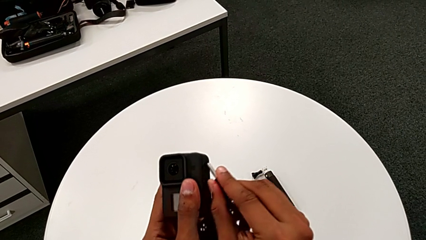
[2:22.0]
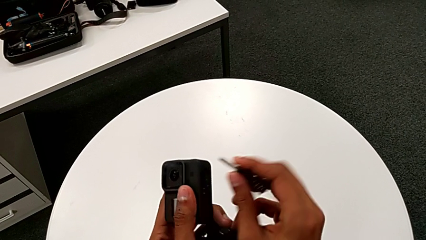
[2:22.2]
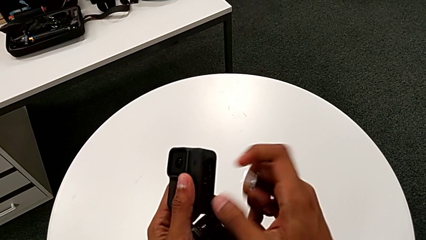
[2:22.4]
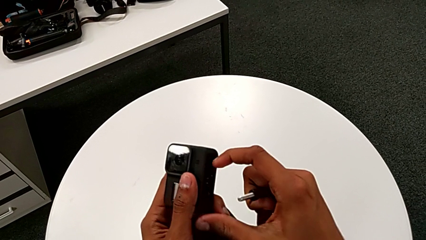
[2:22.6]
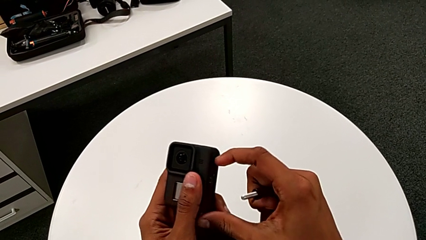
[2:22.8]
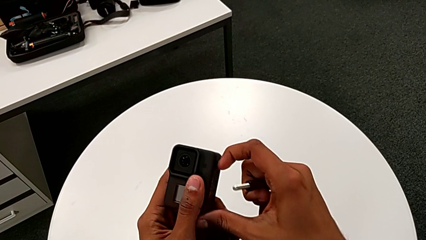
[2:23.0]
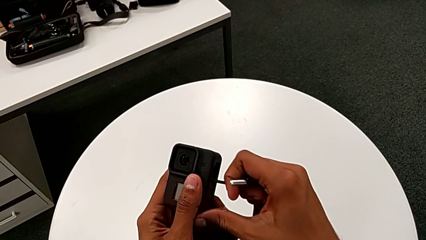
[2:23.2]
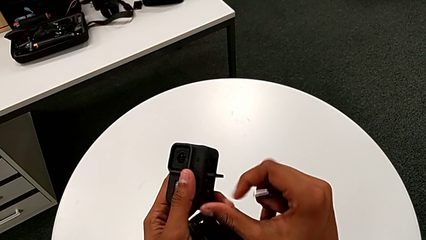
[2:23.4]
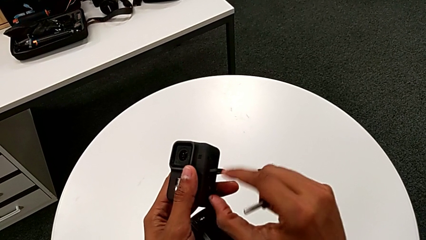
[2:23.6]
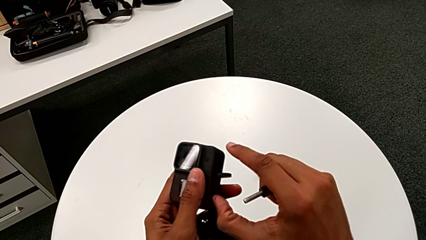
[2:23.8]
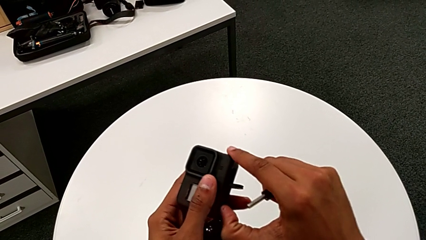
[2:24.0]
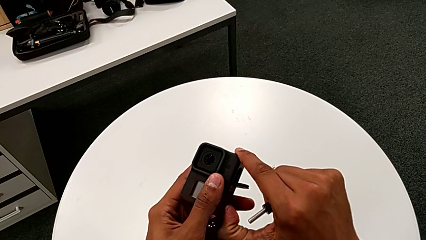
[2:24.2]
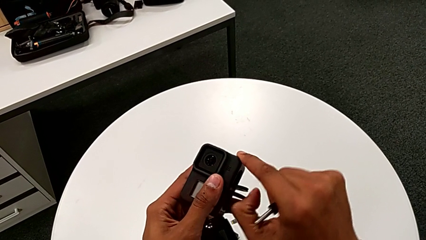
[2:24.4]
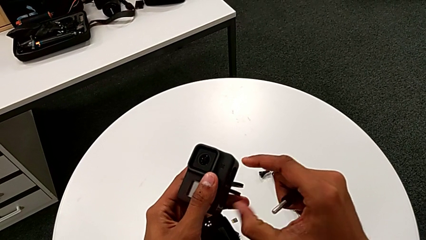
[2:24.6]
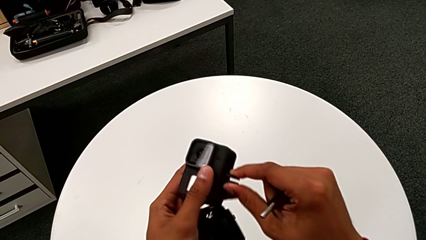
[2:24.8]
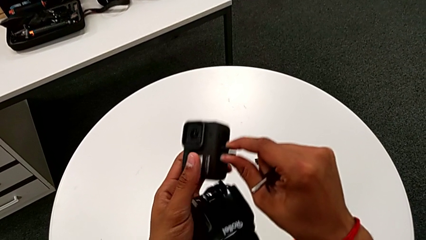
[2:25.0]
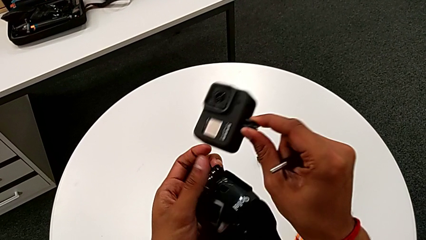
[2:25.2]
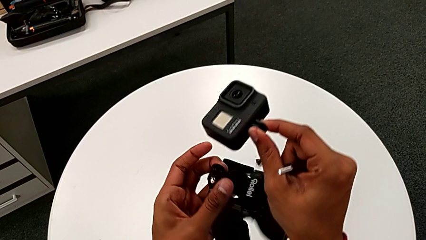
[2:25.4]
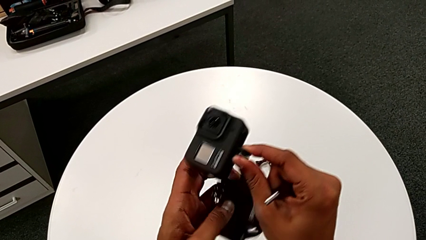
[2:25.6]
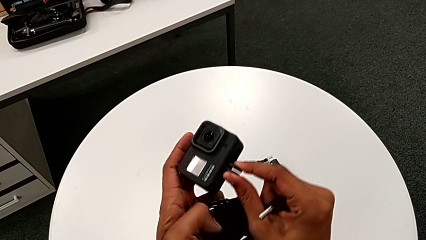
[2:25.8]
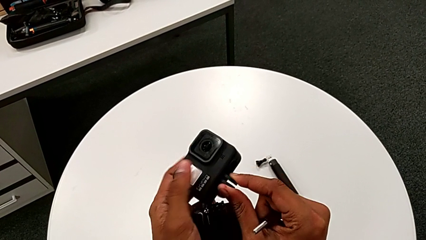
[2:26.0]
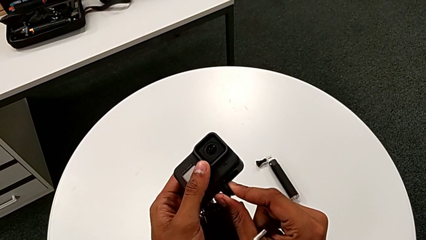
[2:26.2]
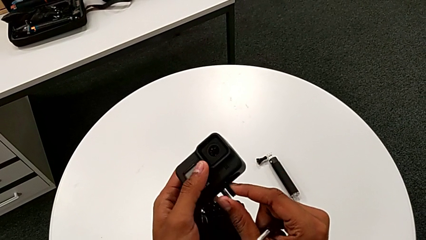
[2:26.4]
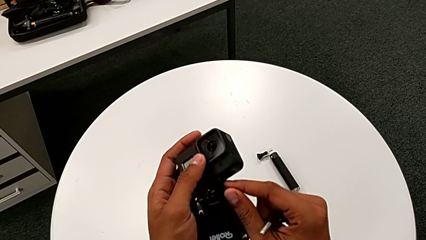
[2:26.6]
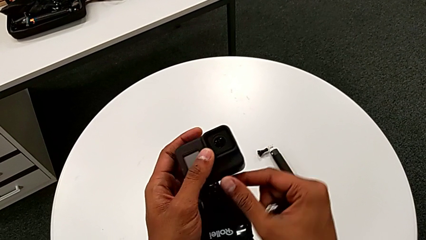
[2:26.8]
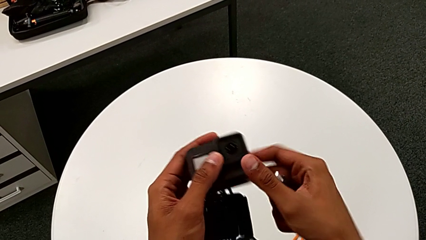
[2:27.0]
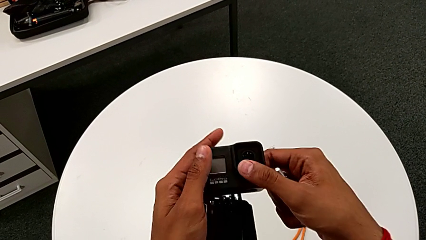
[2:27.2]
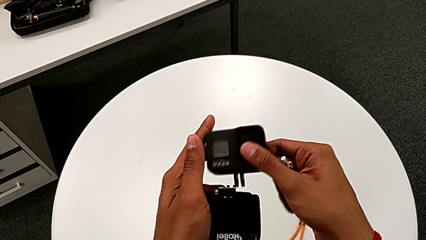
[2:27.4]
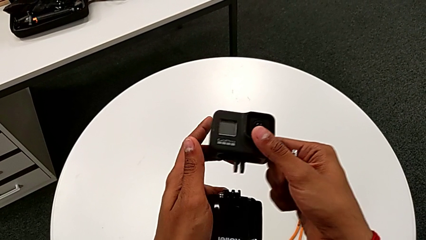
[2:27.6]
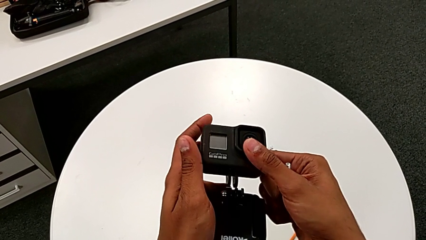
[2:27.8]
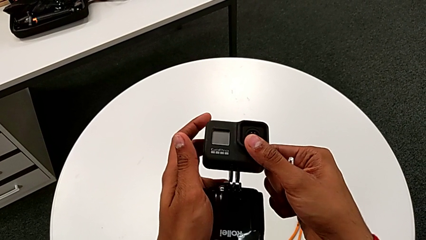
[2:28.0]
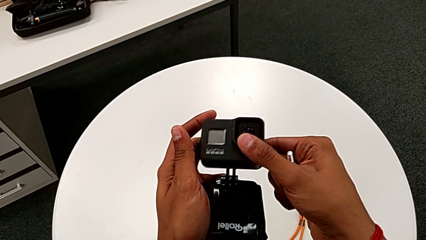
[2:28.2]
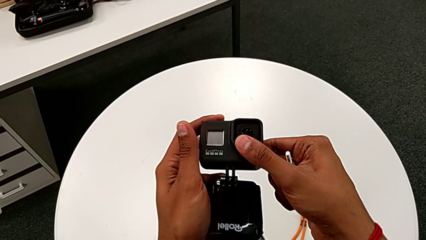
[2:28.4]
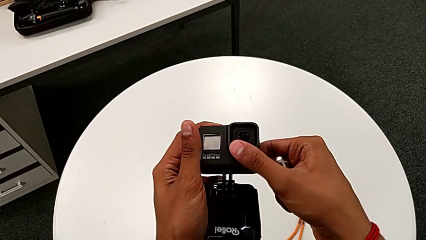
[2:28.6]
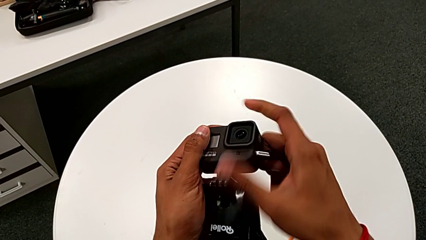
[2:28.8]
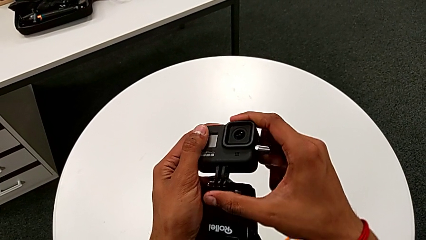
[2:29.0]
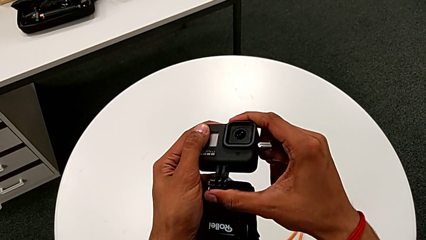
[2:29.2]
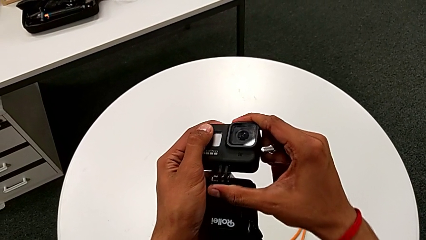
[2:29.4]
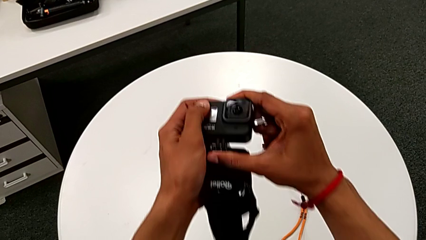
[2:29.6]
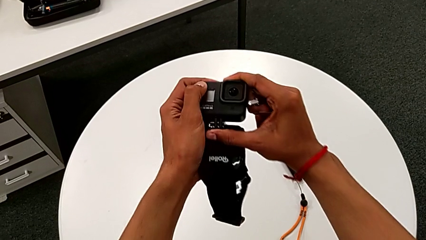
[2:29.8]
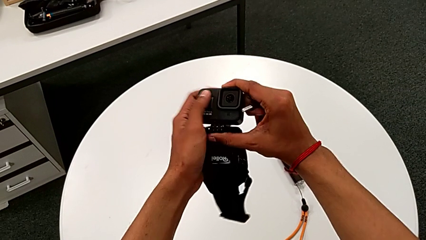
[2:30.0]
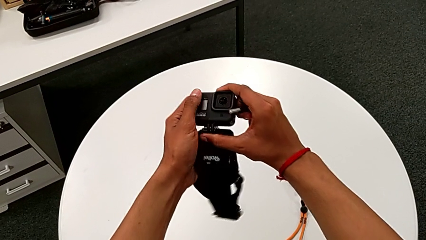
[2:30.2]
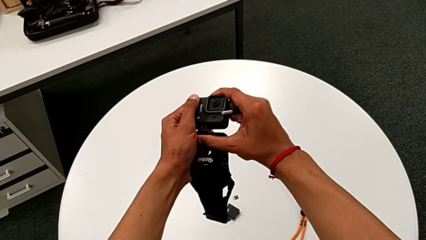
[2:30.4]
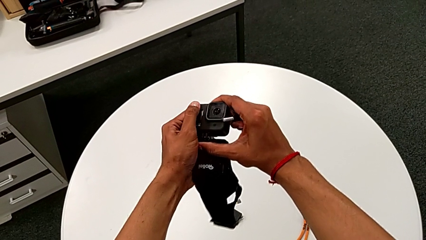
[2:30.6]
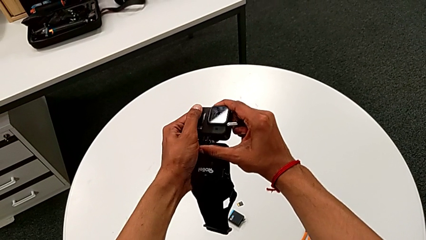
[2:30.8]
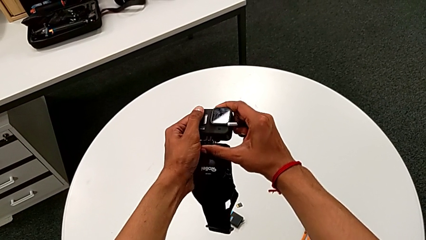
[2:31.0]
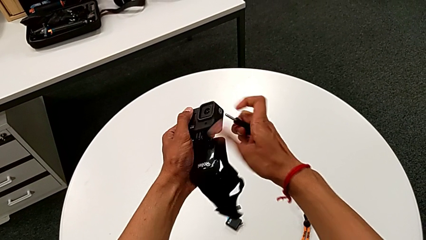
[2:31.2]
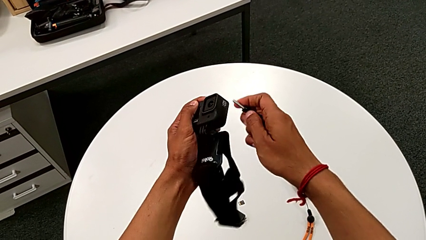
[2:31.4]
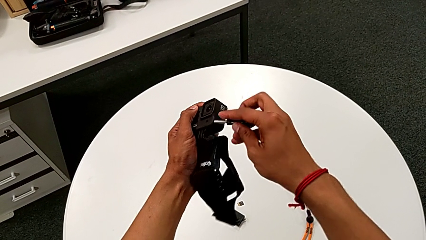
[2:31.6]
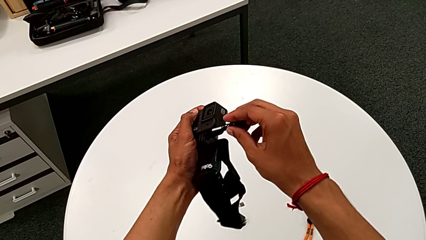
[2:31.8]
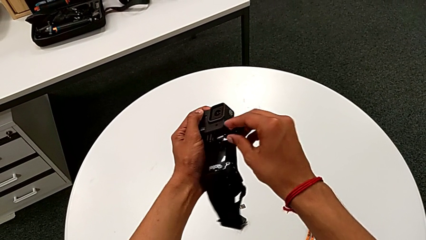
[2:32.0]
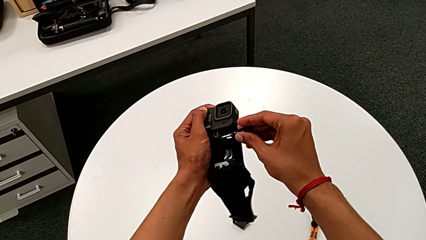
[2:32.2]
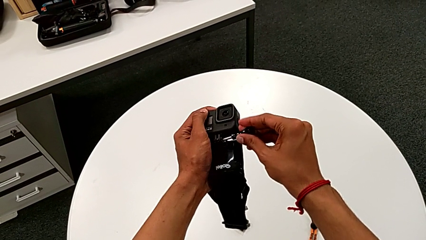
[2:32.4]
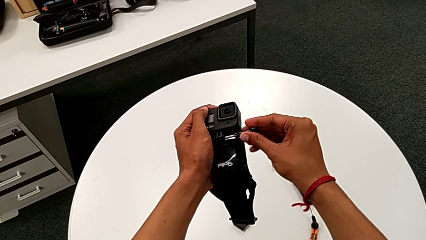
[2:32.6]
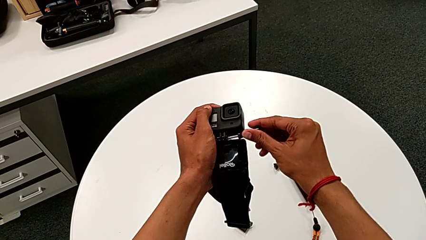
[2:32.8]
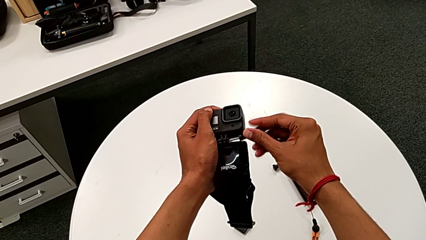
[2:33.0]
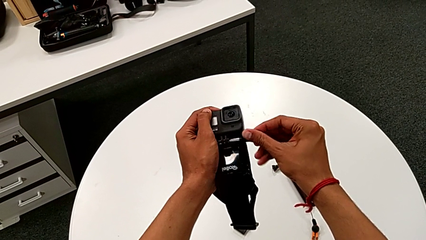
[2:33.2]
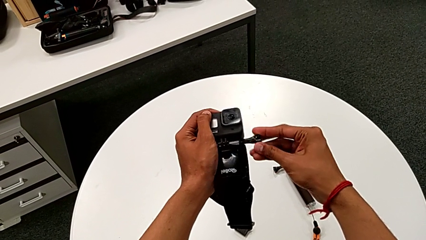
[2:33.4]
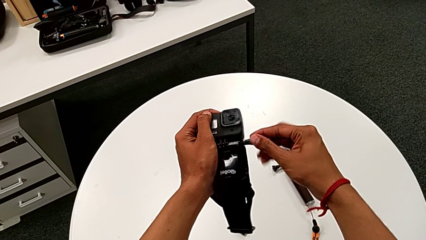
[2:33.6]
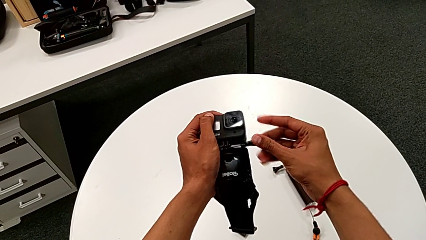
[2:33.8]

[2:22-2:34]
The camera wearer is attaching the strap to the GoPro. They grab the mounting peg, open it, insert it and insert the screw.

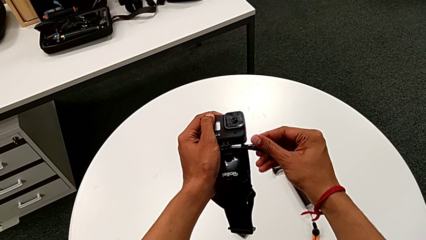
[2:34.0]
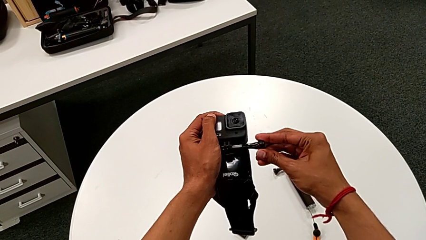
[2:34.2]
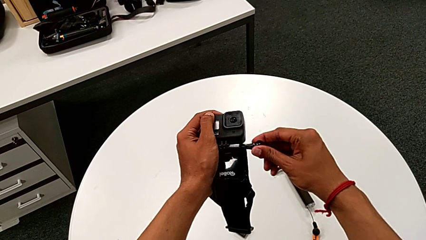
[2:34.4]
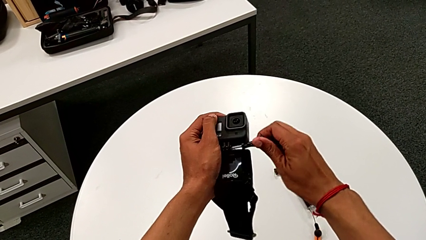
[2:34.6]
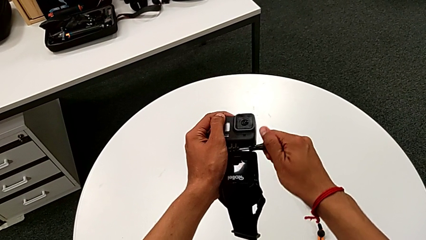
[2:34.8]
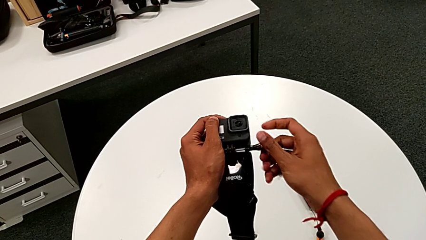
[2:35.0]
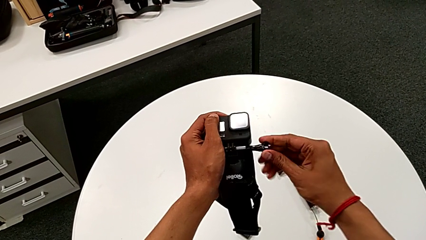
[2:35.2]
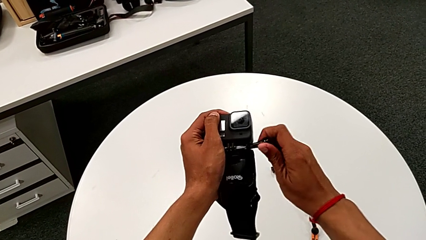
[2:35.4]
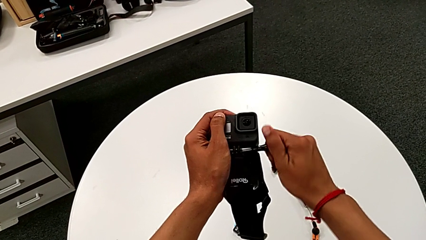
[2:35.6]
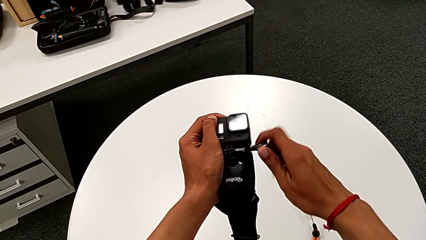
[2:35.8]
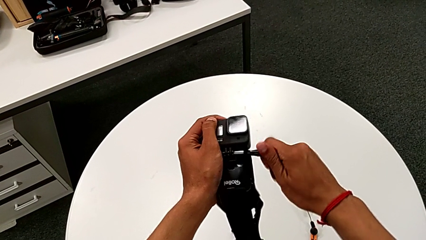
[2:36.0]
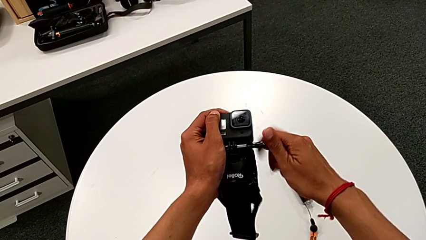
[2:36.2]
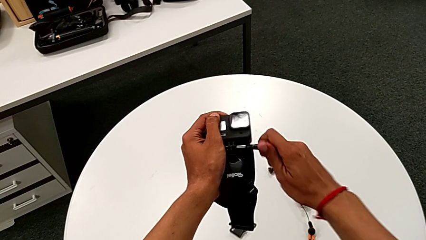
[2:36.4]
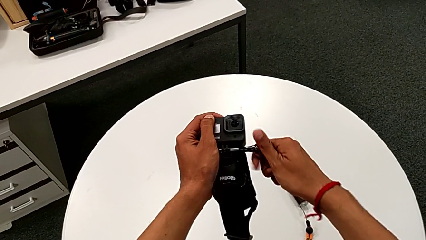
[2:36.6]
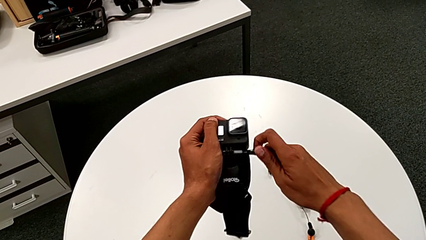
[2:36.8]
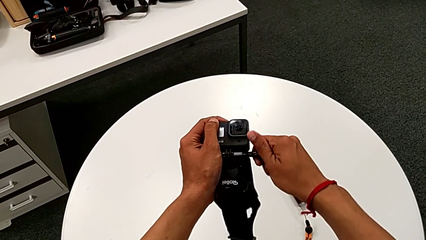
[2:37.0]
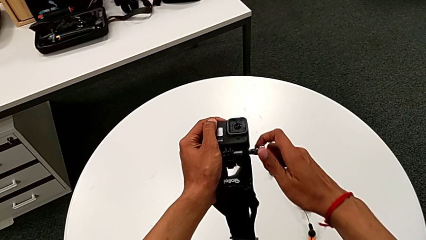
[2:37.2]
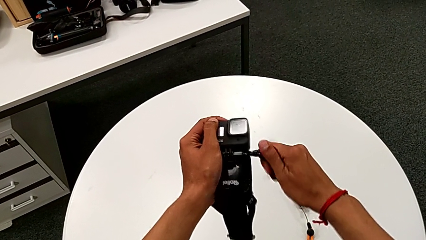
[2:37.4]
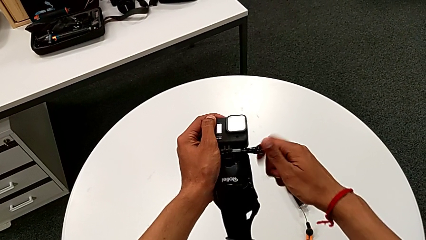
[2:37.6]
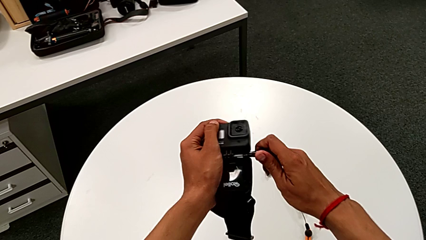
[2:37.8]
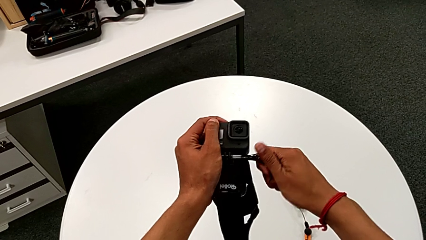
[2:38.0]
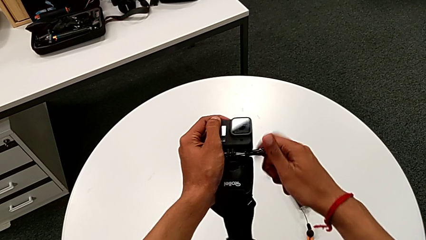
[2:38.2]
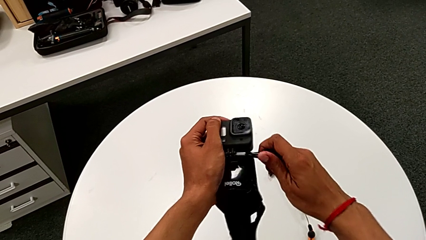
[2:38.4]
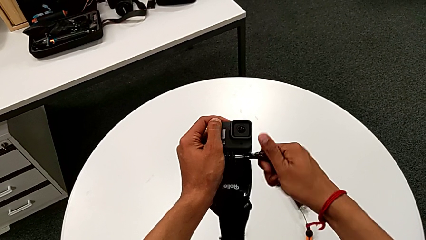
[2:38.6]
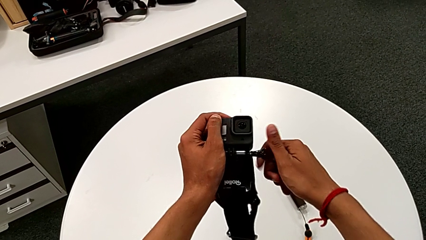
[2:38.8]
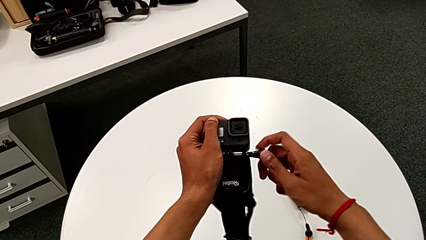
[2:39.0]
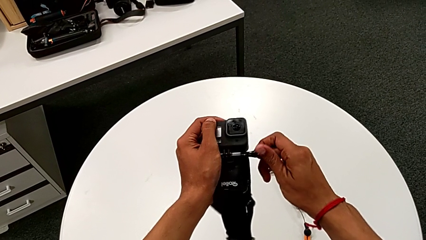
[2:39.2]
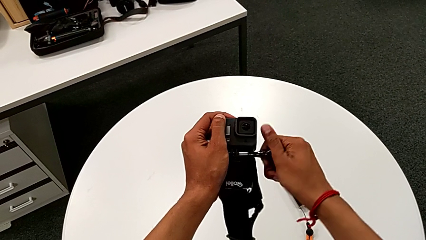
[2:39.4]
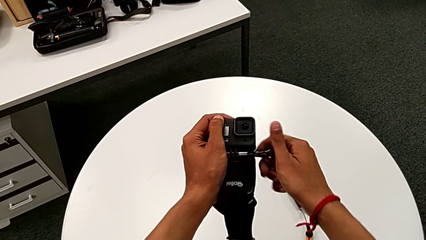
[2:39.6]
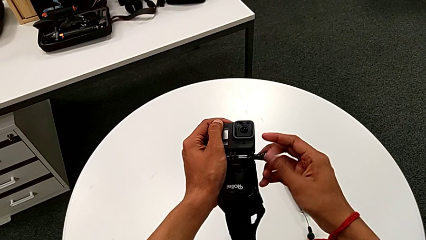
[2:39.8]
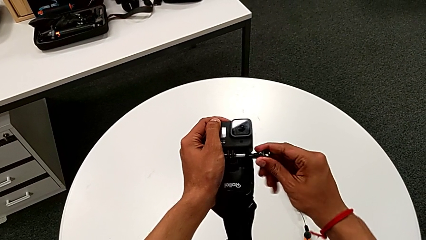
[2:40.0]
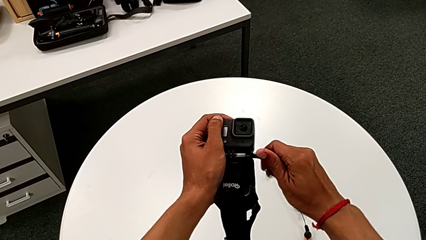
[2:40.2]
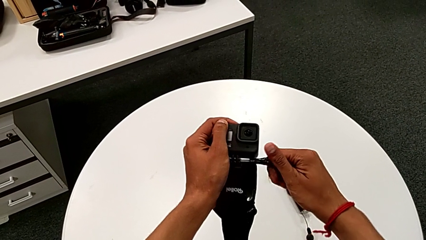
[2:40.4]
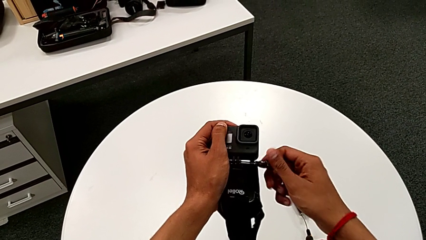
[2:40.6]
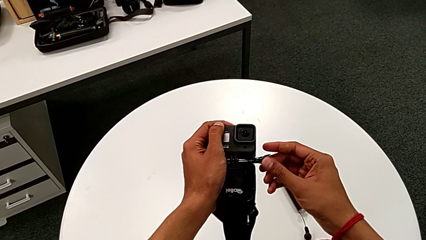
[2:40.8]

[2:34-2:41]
The camera wearer is installing the GoPro on the strap mount. They begin to screw the GoPro.
